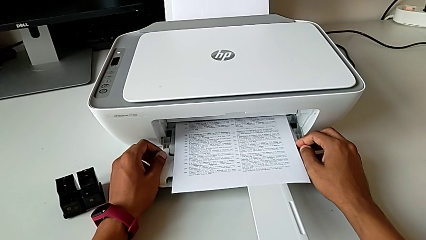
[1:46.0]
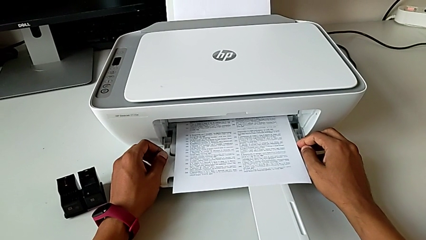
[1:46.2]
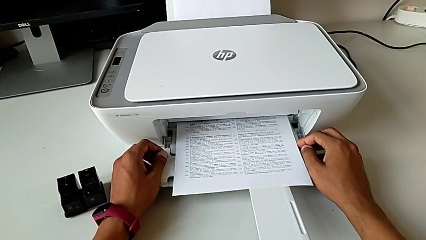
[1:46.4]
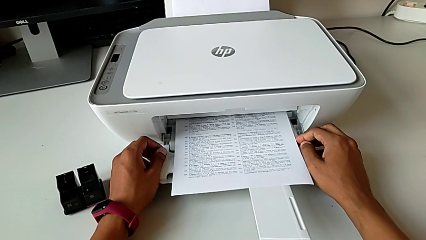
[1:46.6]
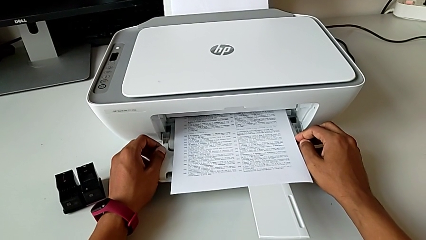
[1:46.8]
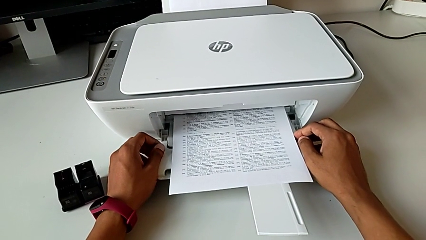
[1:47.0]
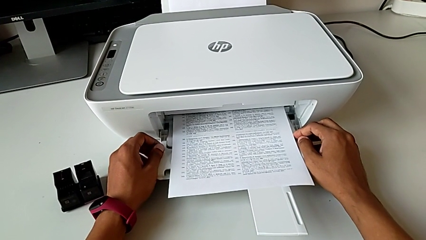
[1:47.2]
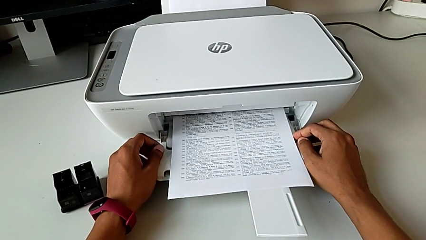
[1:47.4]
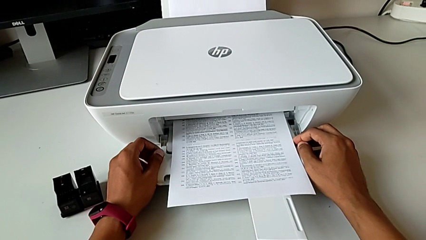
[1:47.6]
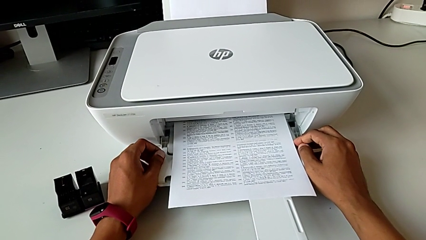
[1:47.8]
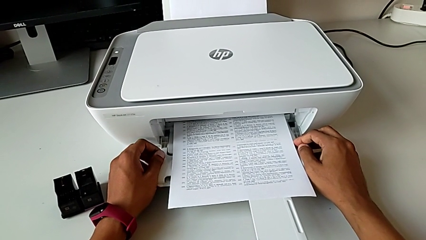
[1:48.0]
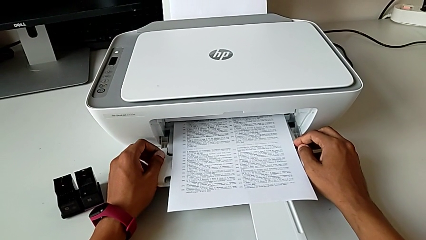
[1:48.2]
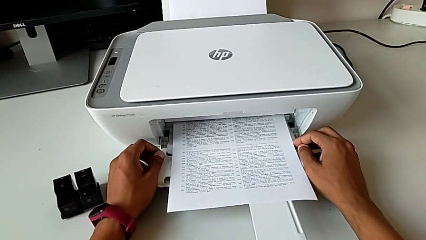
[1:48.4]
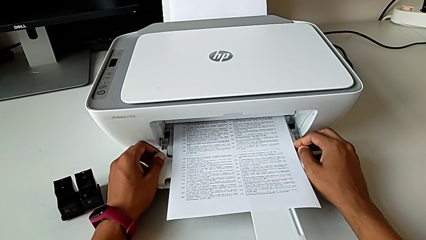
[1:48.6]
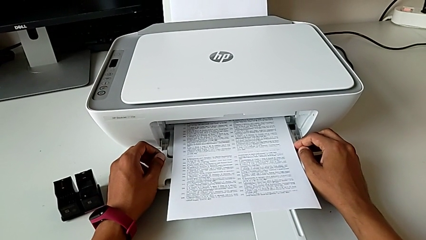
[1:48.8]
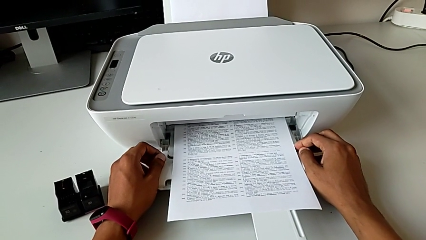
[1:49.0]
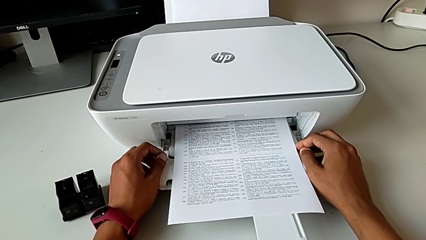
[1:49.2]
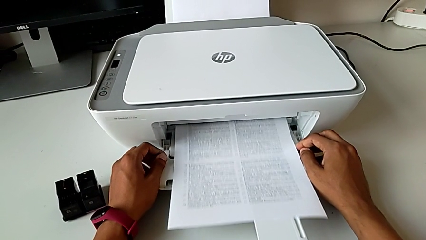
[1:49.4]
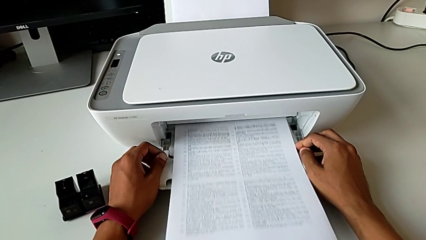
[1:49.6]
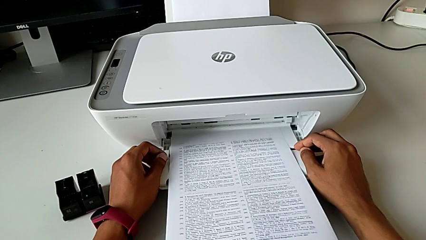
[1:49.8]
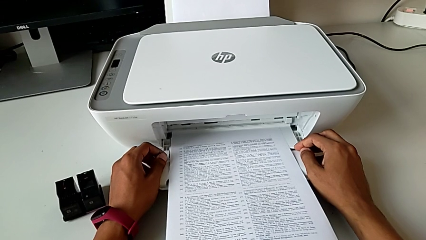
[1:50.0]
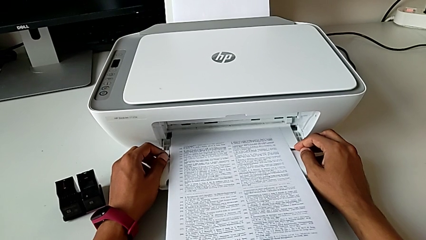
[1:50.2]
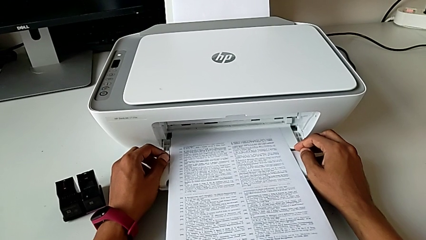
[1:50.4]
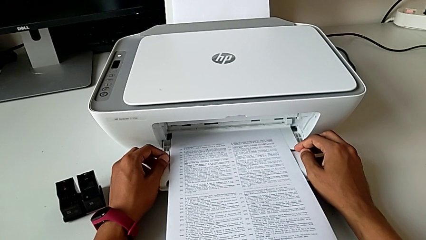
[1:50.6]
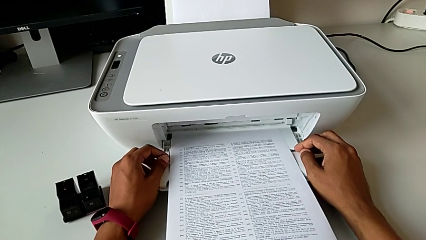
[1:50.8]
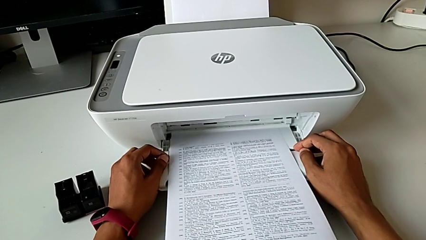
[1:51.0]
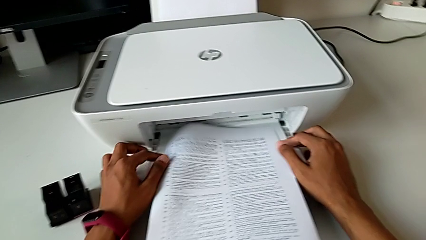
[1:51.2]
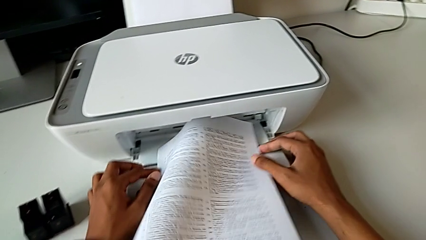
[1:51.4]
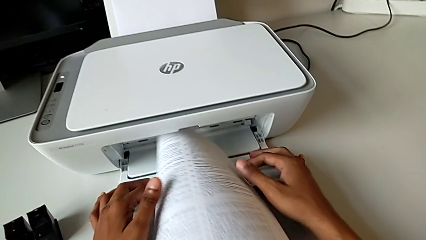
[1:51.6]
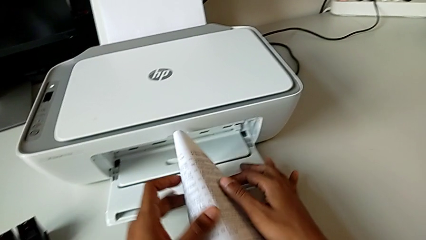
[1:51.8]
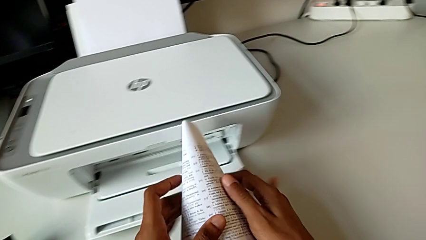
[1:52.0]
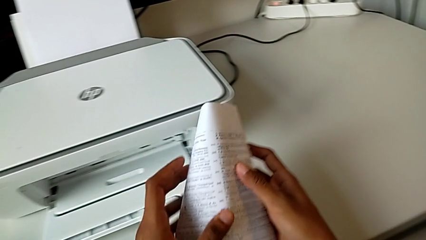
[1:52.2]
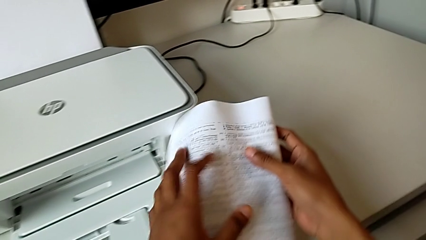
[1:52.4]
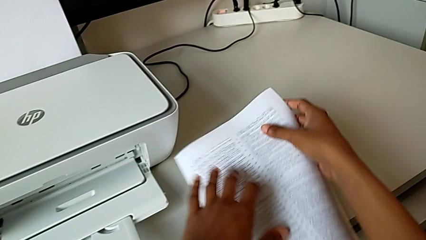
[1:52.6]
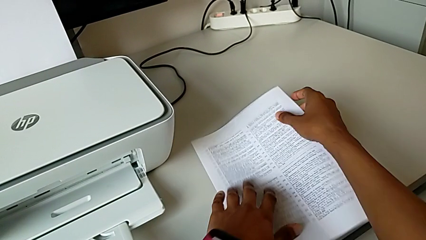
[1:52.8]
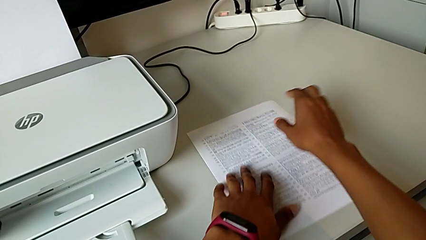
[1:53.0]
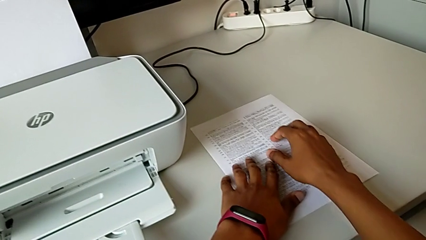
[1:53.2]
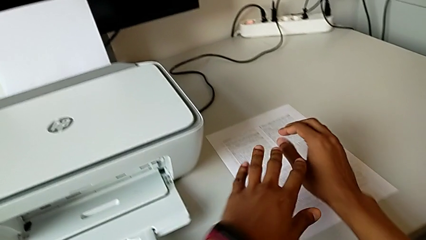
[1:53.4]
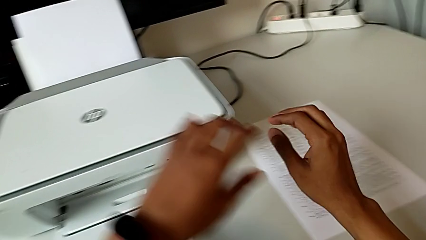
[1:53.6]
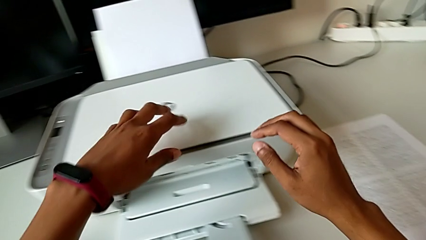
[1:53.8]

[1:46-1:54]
The camera wearer is creating a black-and-white copy. They grab the paper stack and place it.

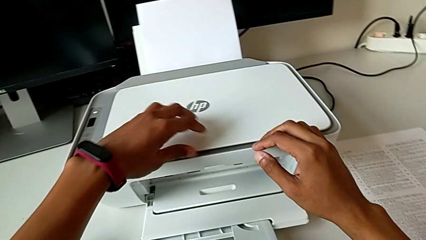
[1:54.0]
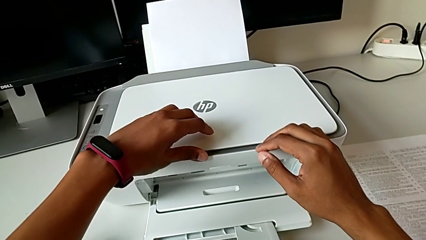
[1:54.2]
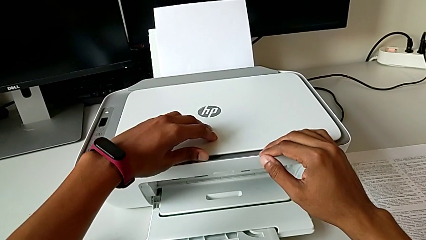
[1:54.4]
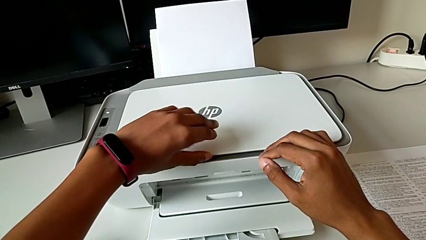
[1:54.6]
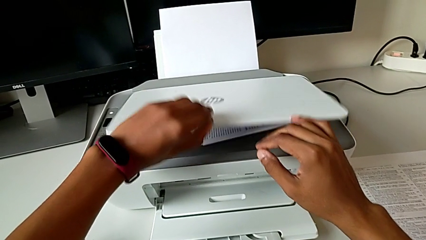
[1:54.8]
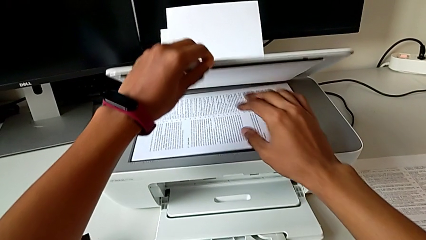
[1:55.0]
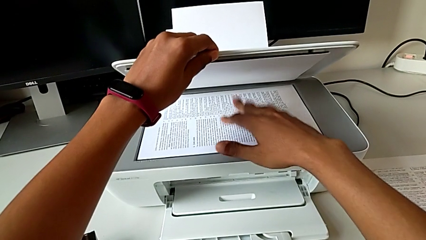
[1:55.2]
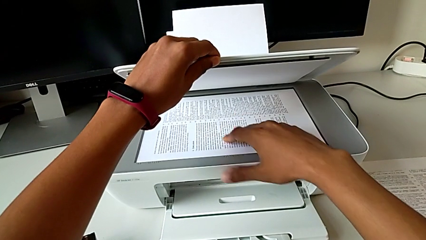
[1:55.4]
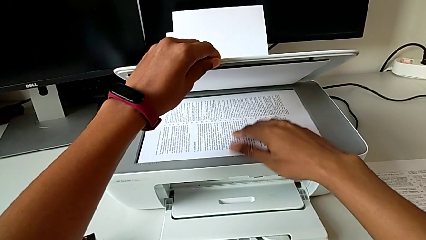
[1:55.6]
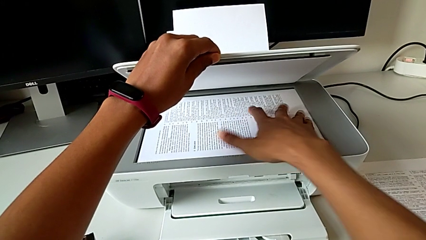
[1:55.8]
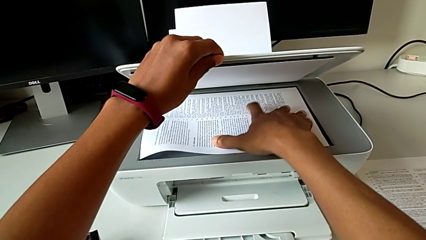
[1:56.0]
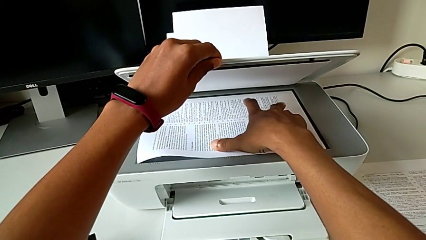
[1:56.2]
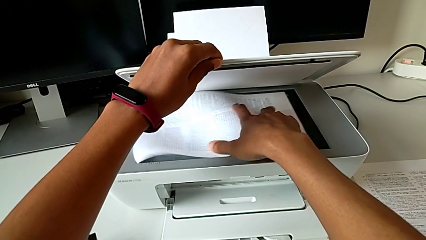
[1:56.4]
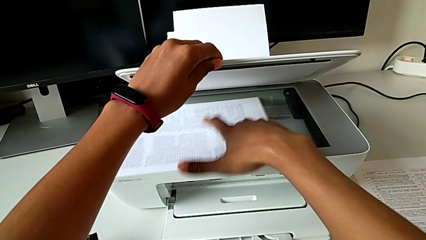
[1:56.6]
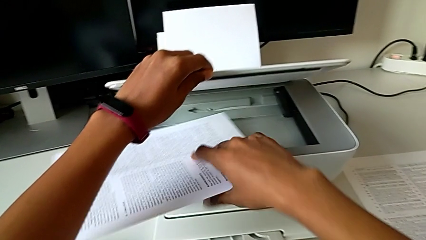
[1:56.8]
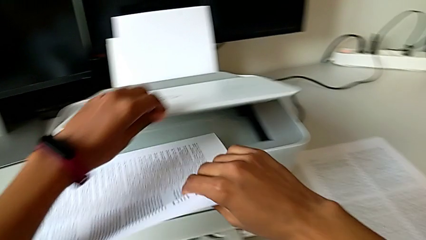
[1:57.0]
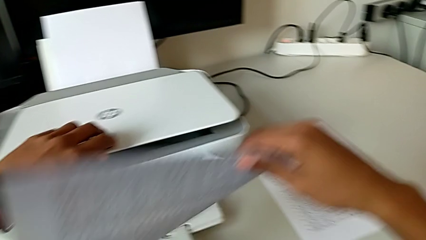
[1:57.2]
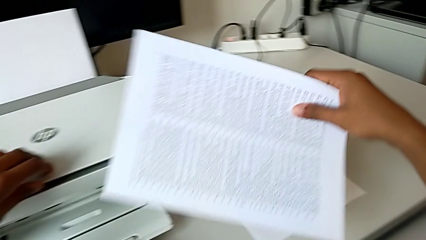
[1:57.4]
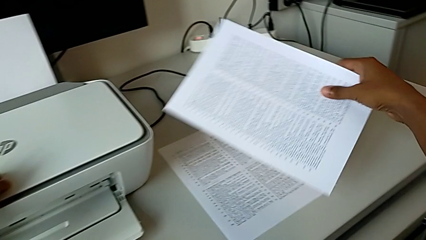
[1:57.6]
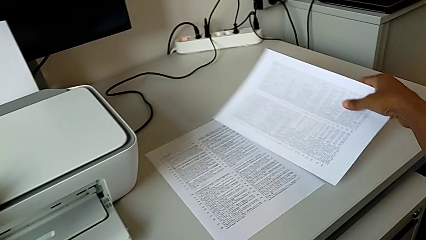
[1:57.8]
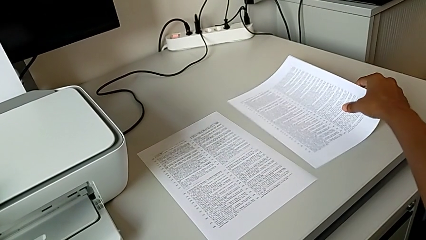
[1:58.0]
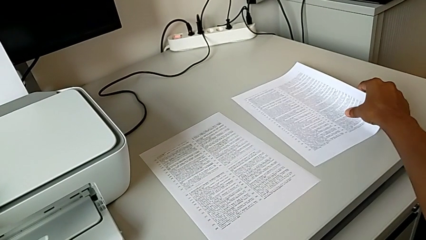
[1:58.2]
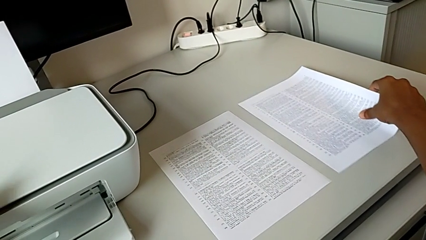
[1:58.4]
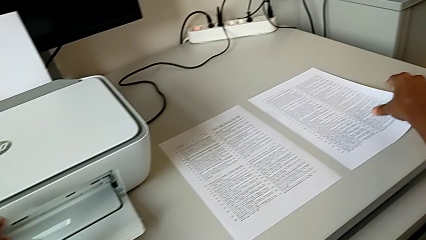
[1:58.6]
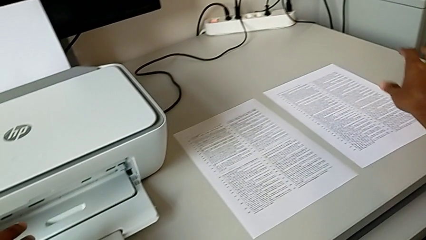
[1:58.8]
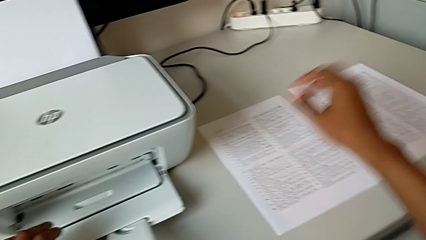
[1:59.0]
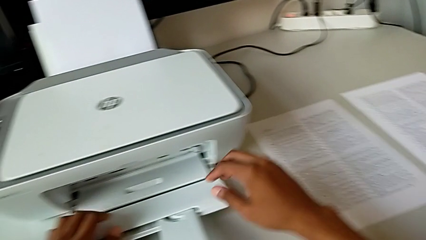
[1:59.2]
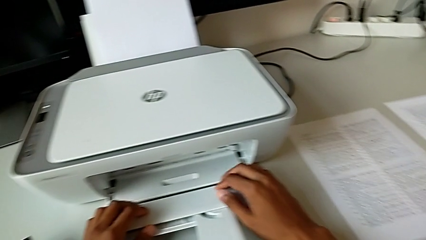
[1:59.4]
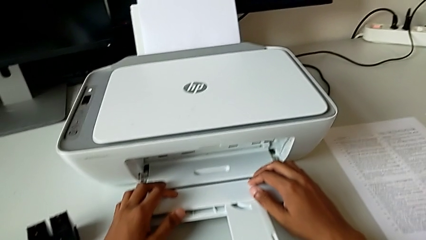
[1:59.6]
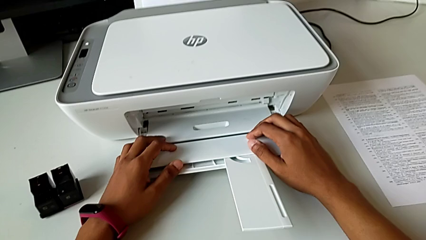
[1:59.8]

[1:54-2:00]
The camera wearer removes the paper from the copier. They open the copy gate, withdraw the paper copy, close the copy gate and place the paper stack.

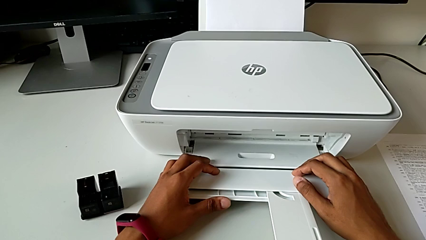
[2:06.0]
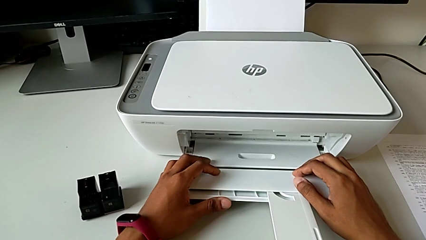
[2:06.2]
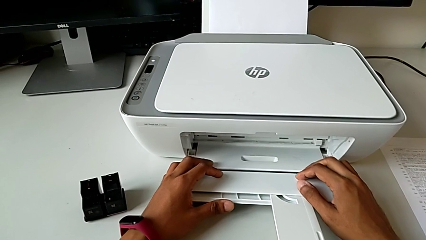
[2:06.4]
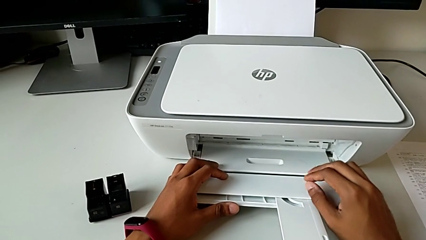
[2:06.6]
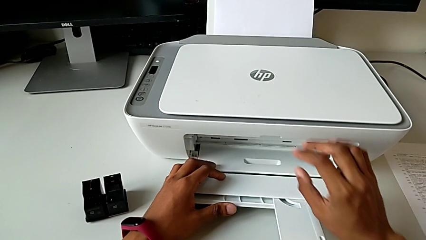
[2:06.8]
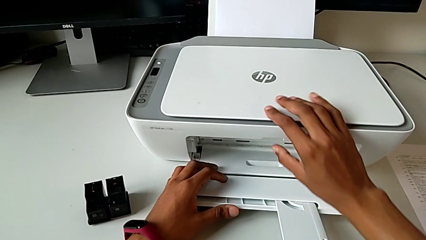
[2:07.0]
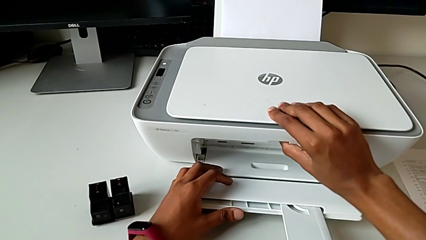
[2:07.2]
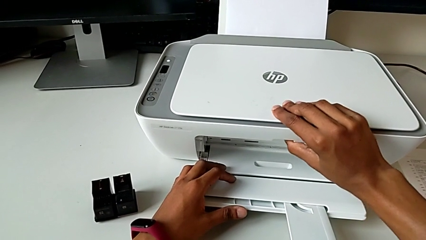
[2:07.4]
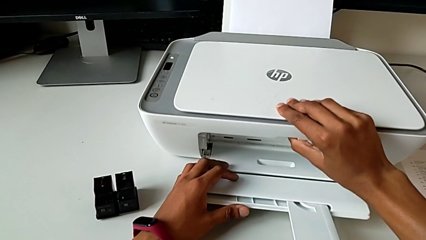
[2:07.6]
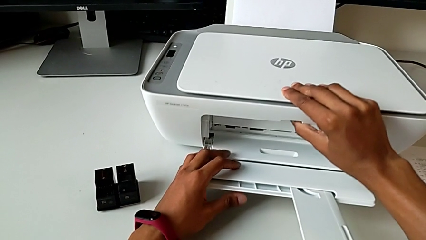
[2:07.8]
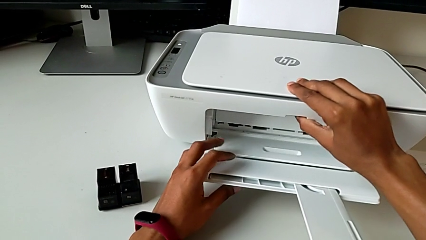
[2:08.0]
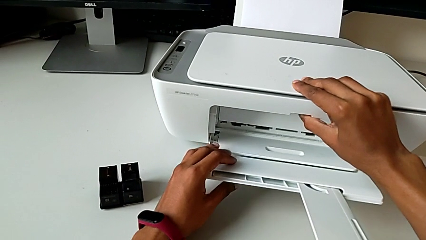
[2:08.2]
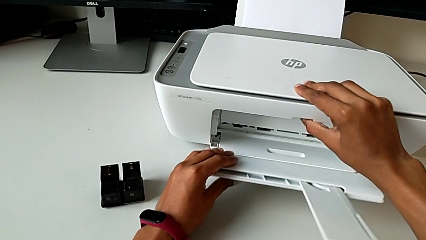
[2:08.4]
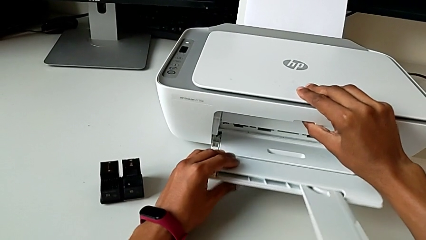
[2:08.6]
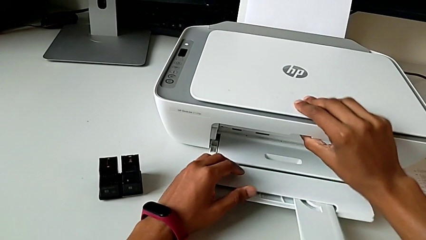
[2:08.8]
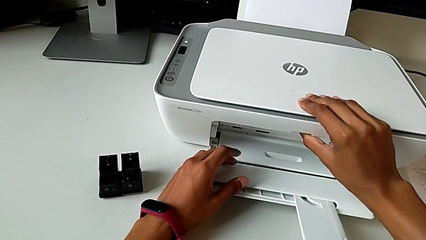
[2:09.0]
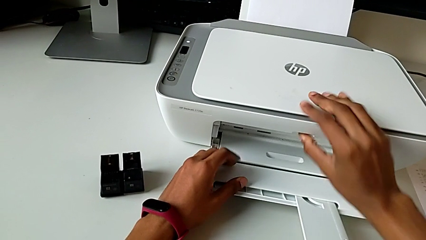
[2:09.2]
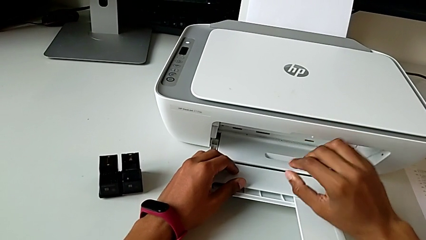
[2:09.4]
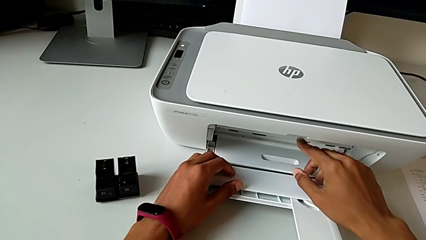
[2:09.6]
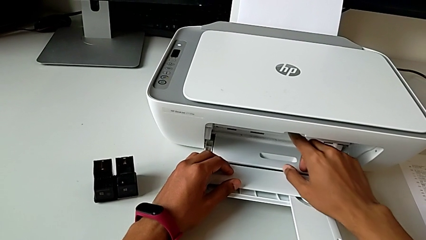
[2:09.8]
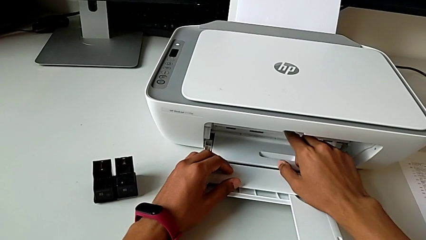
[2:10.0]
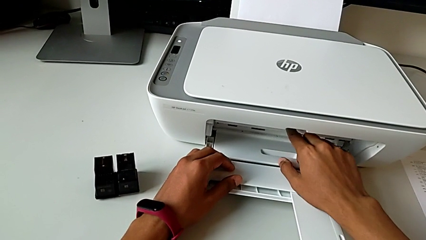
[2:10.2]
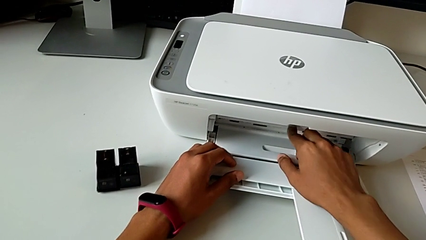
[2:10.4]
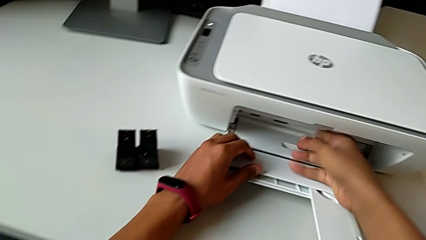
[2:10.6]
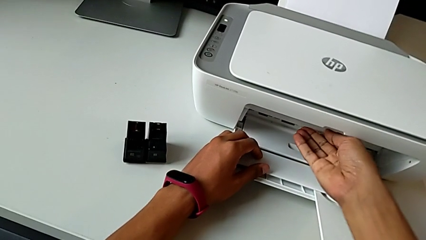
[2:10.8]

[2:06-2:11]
The camera wearer is opening the cartridge gate of the printer. They lift the printer and wrongly open the cartridge gate.
